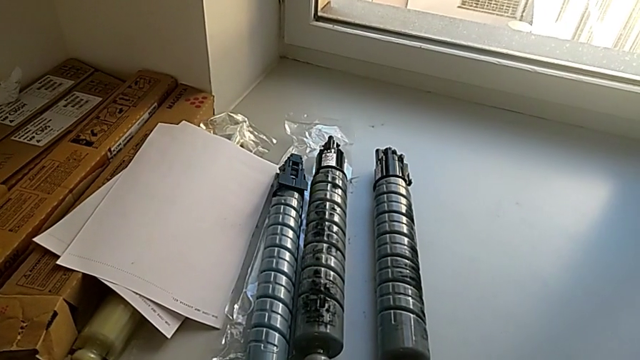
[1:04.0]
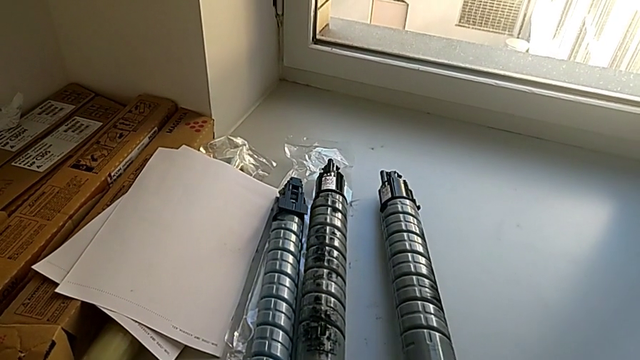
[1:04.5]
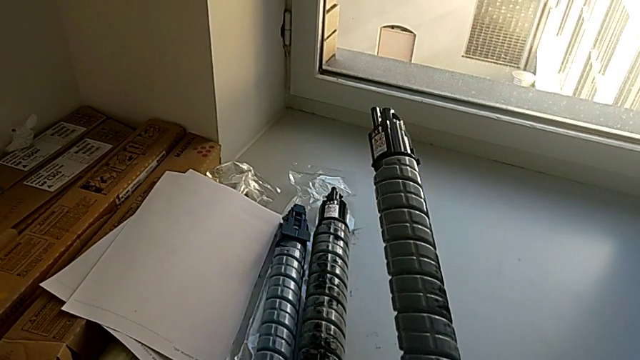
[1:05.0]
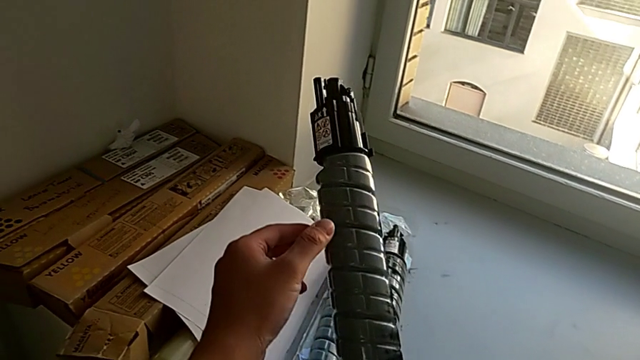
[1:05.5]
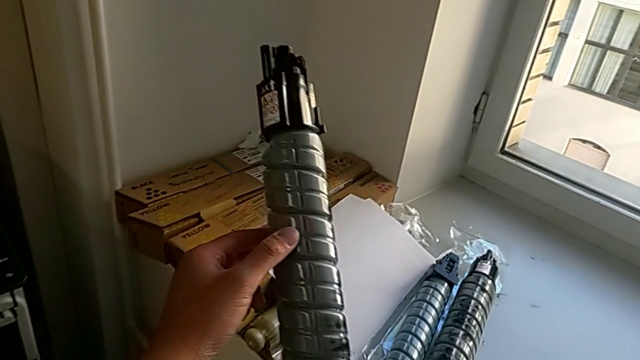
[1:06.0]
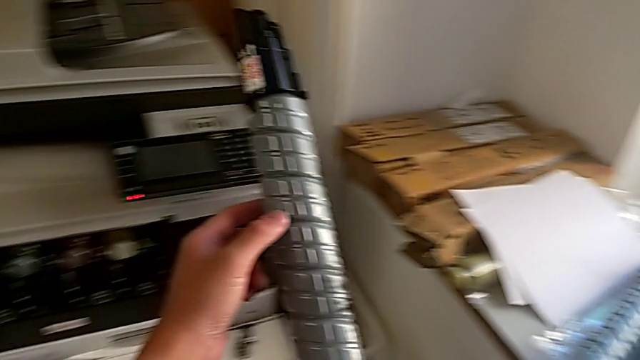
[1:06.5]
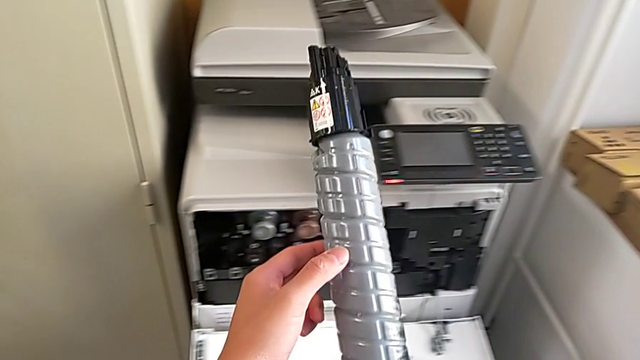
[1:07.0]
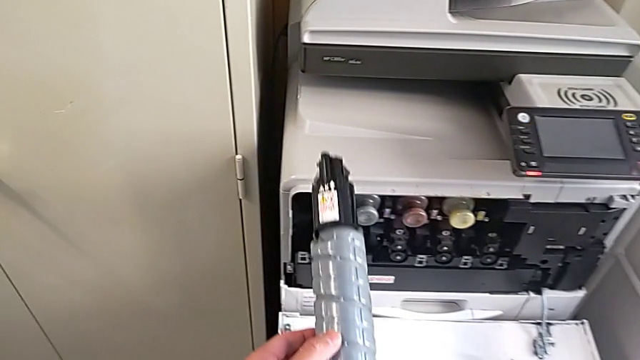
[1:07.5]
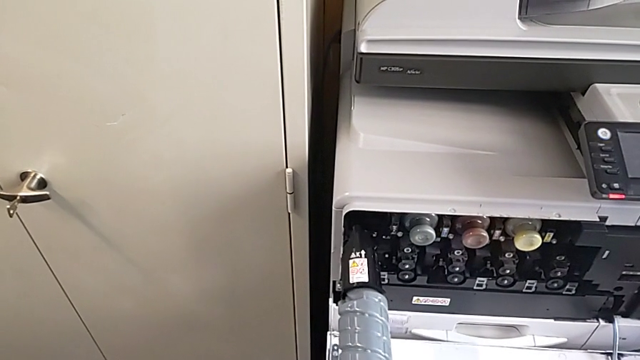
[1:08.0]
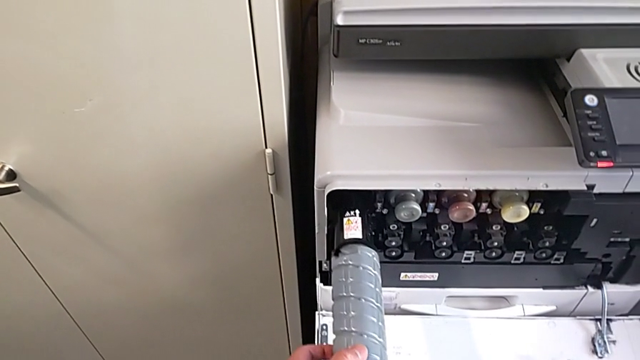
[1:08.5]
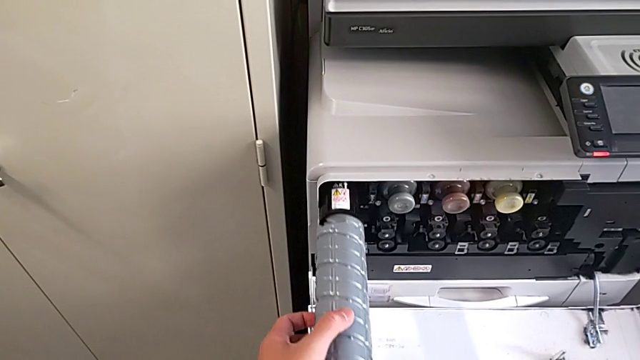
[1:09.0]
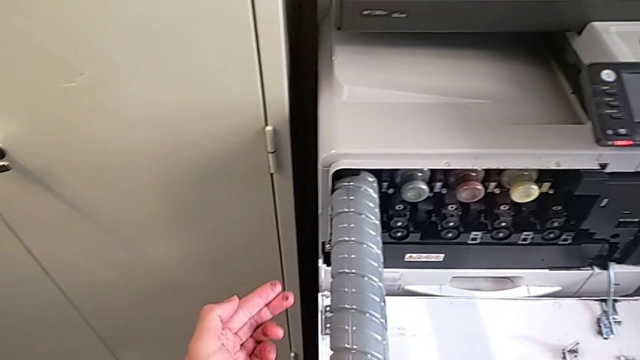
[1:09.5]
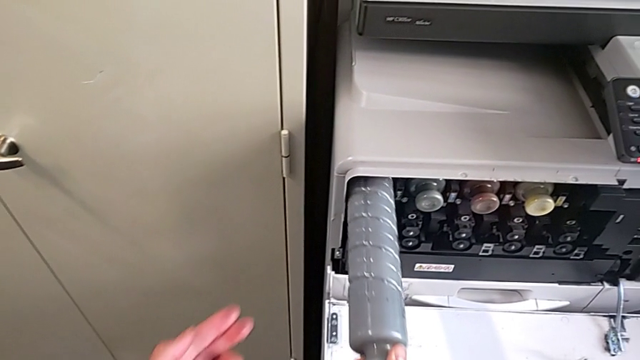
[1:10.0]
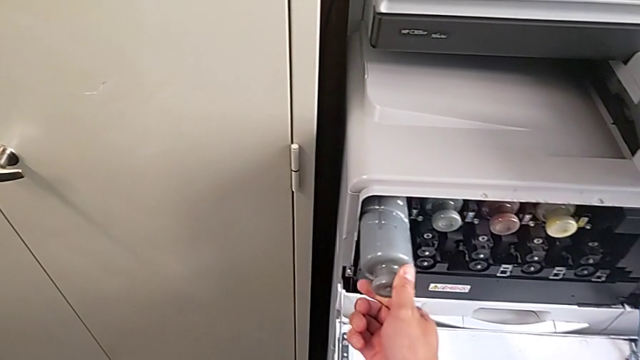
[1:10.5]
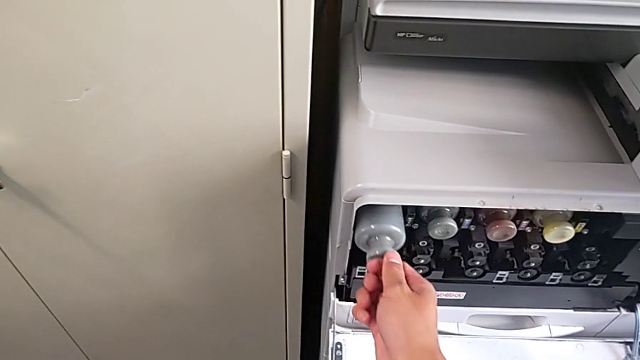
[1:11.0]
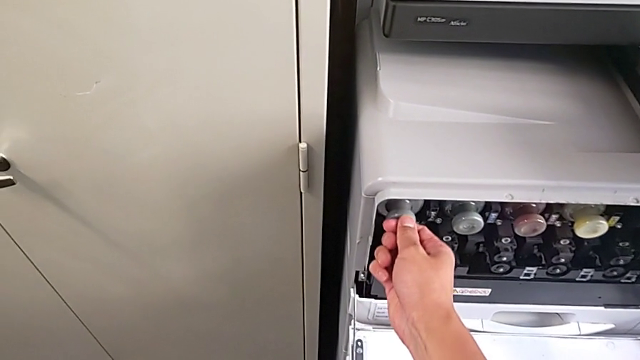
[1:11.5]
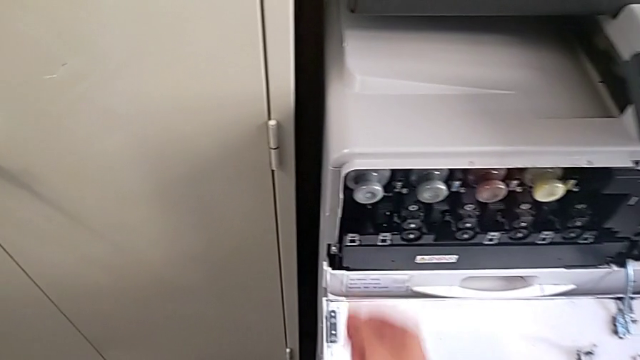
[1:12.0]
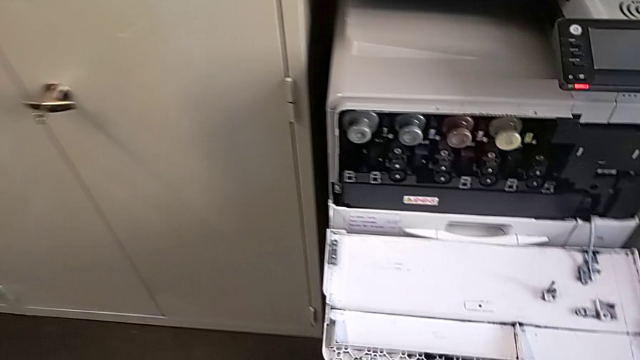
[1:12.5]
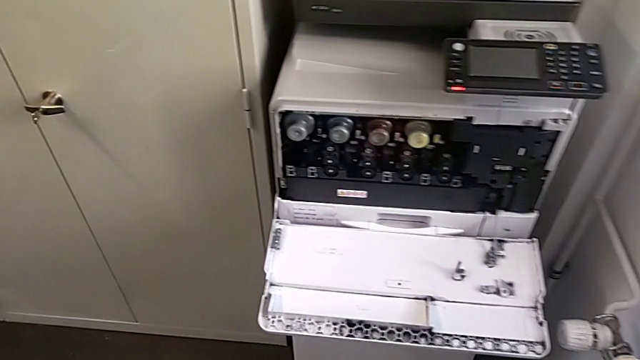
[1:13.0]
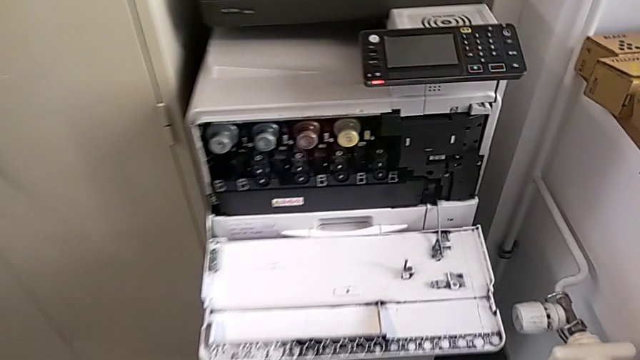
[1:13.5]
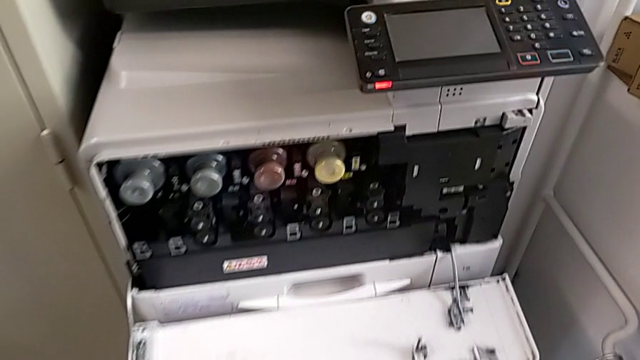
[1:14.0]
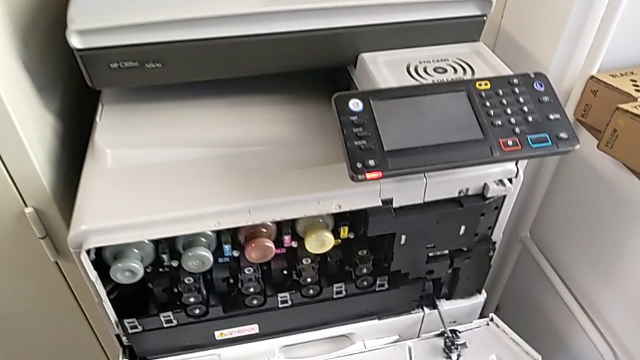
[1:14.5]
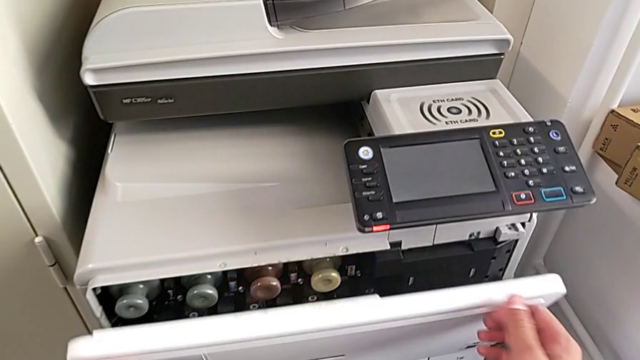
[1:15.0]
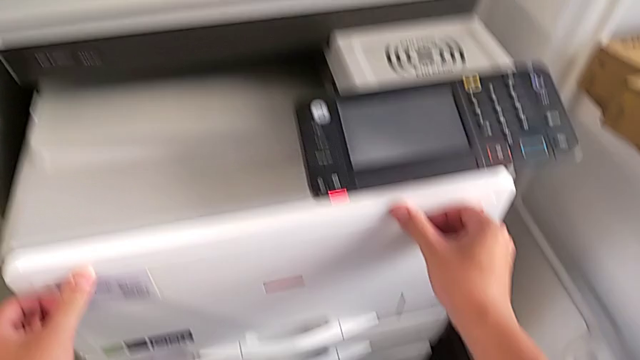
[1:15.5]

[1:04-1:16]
The camera wearer is exchanging a black ink cartridge. They grab the new ink cartridge, lift it, approach the cartridge gate, insert the new ink cartridge, approach the cartridge gate and close it.
